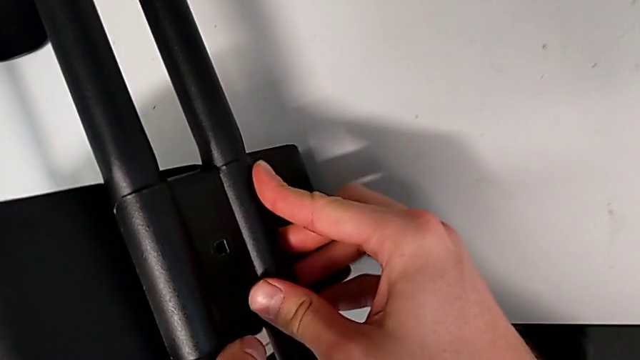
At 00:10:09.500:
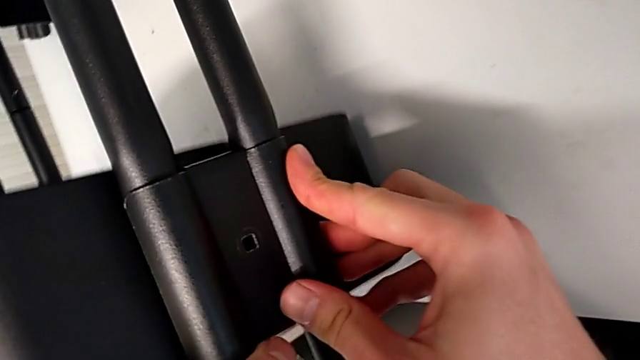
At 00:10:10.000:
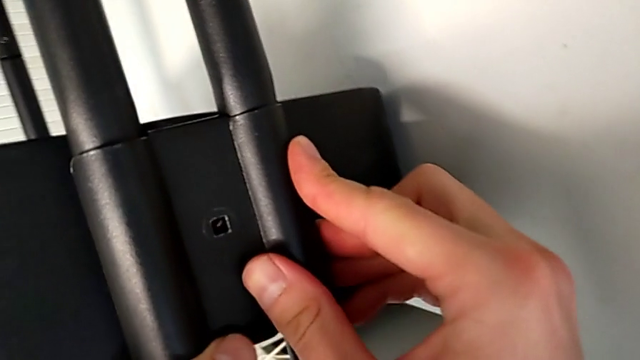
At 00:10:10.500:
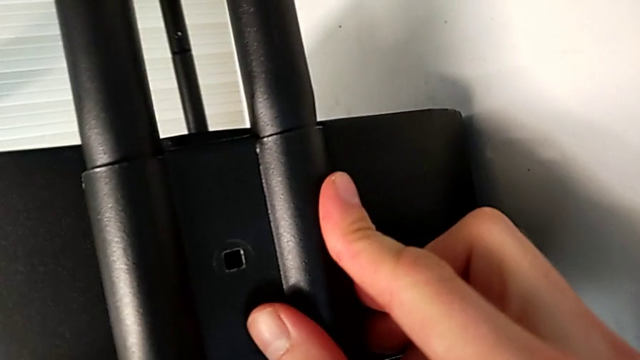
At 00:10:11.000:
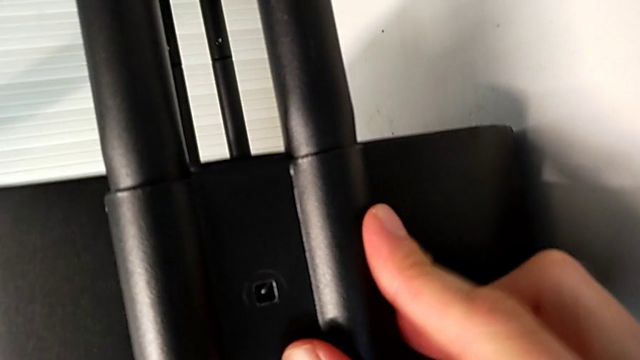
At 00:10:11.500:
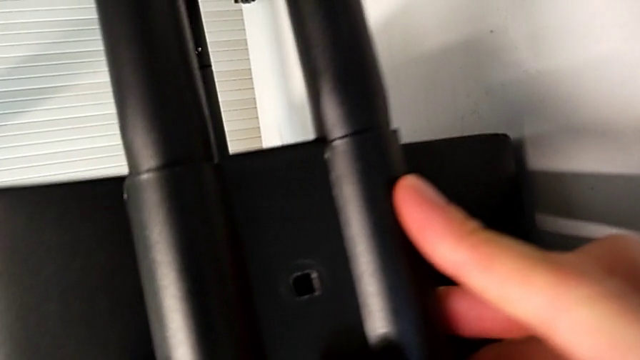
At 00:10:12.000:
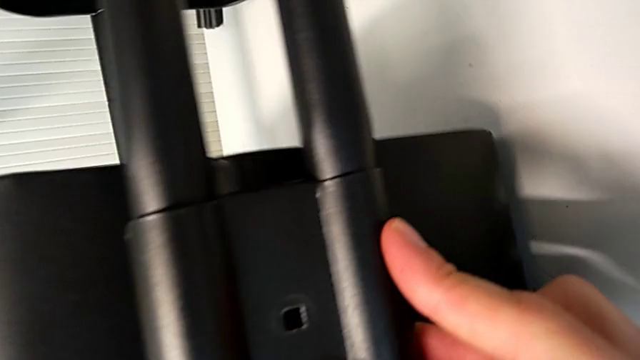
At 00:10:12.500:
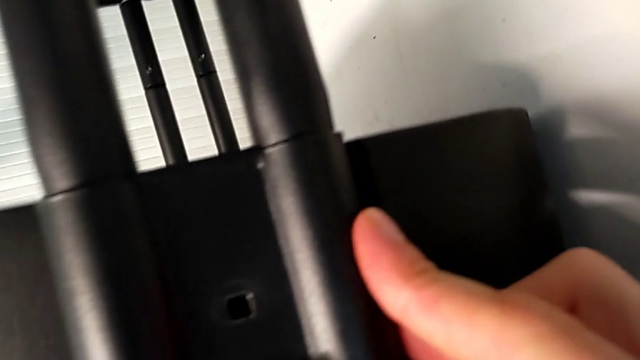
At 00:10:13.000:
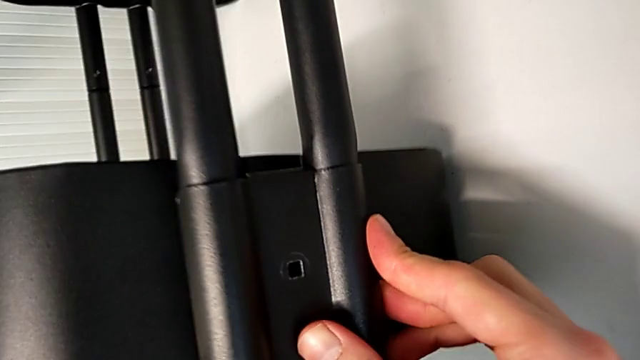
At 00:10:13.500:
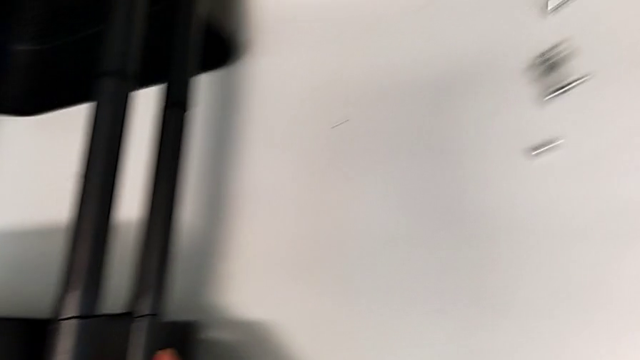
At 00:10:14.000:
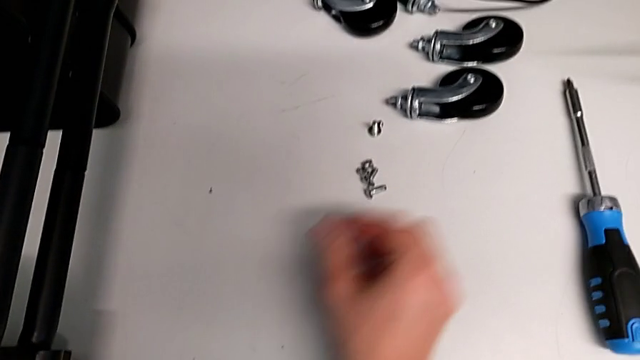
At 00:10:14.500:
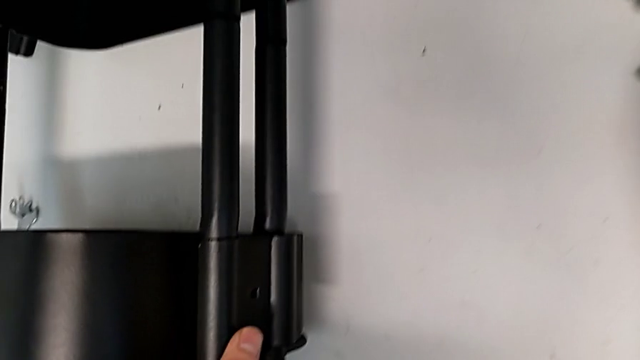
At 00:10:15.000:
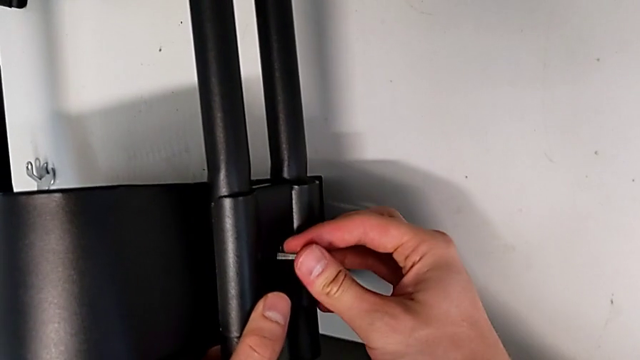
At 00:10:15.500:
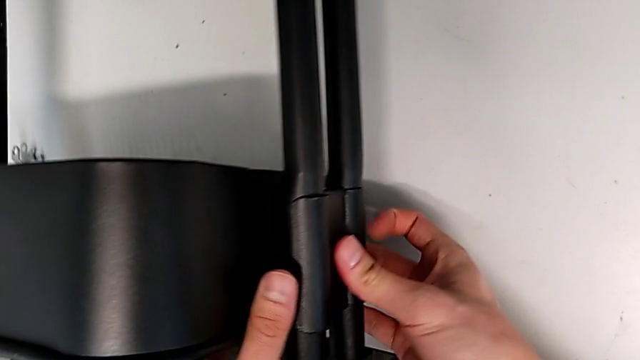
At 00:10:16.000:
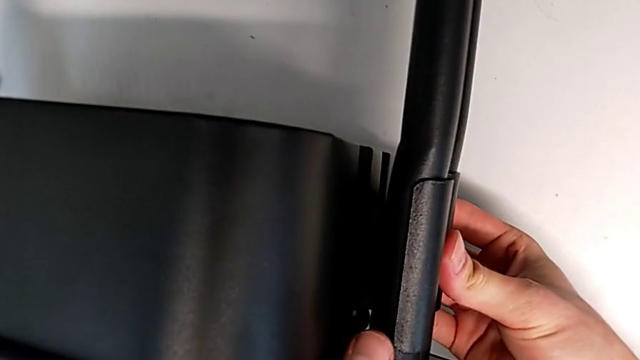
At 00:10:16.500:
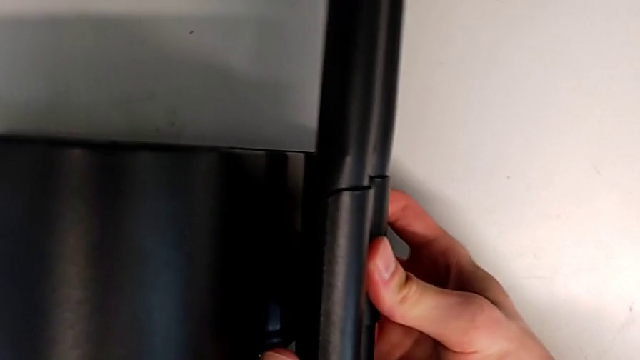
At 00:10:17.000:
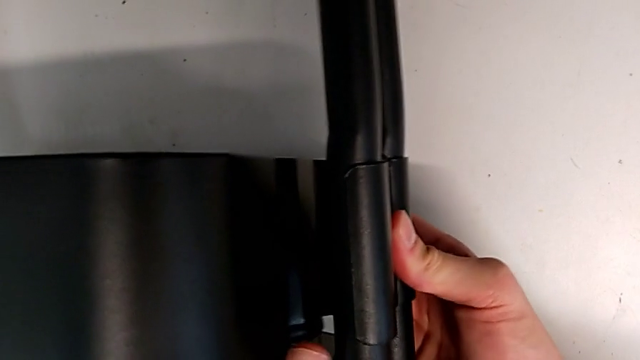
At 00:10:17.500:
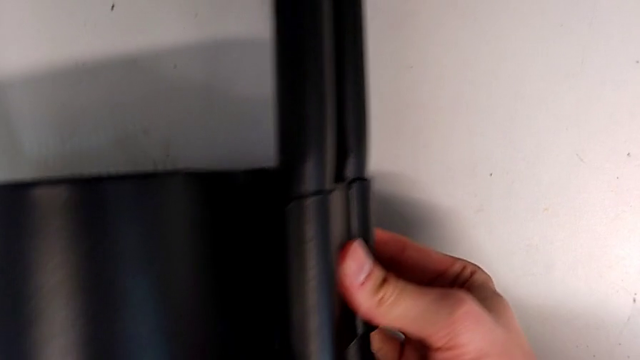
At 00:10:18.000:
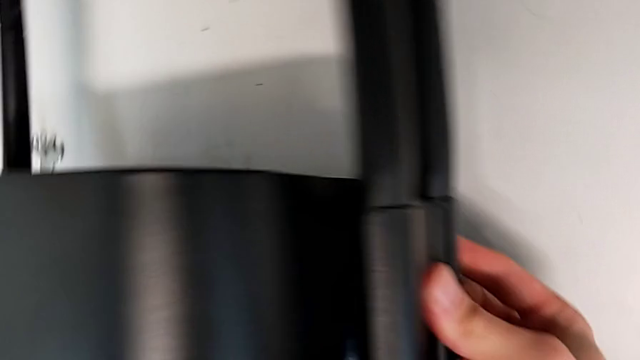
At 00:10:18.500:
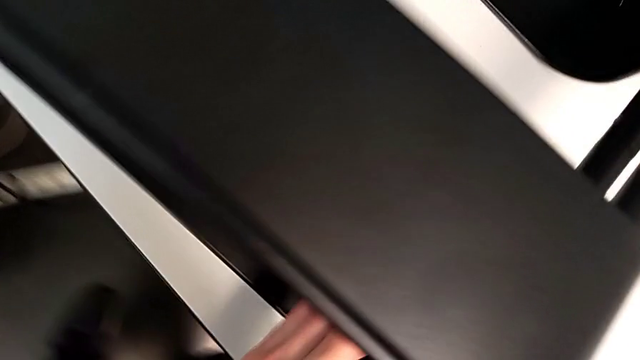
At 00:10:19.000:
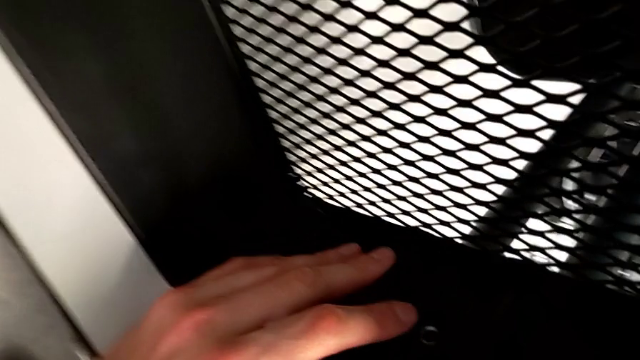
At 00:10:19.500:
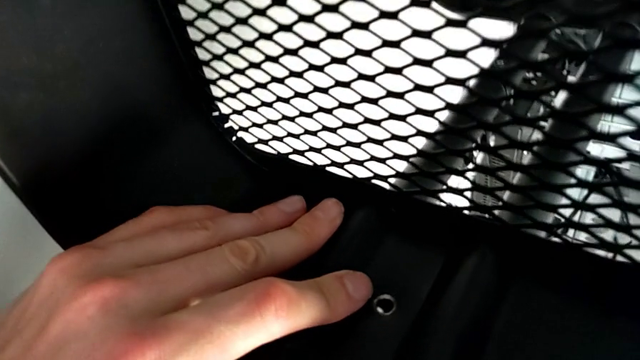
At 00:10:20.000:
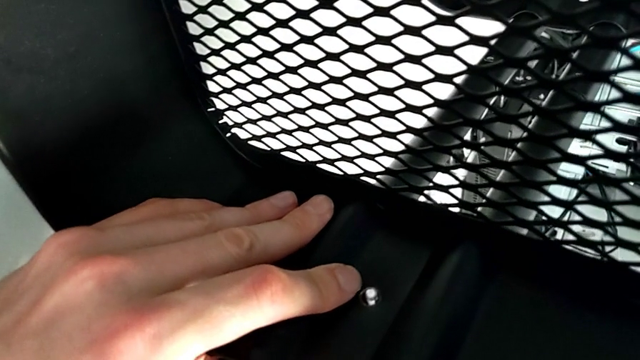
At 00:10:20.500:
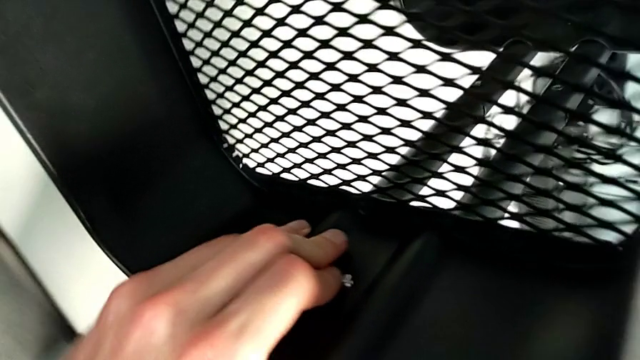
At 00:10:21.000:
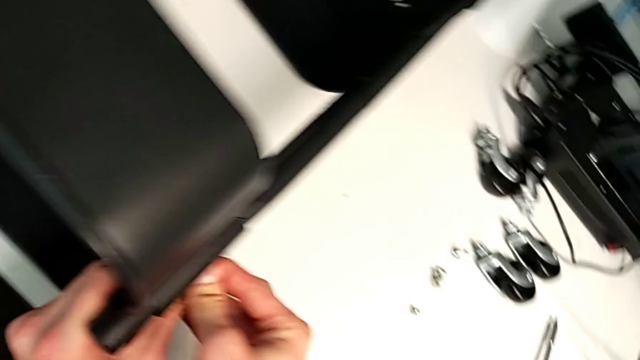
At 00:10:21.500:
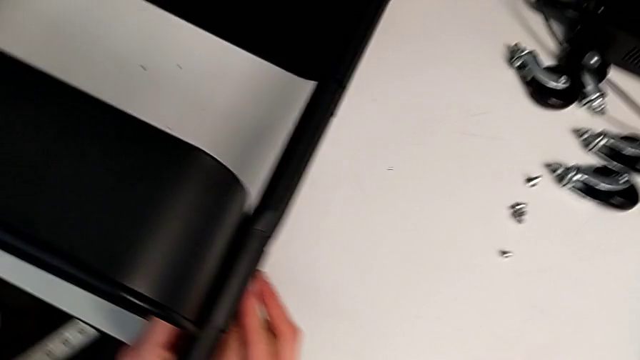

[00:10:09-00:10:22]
The camera wearer is assembling the top tray with bolts into the sidebars. They keep grabbing the screw and insert the bolt.

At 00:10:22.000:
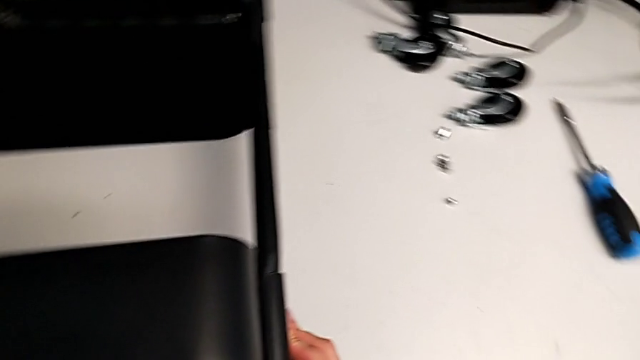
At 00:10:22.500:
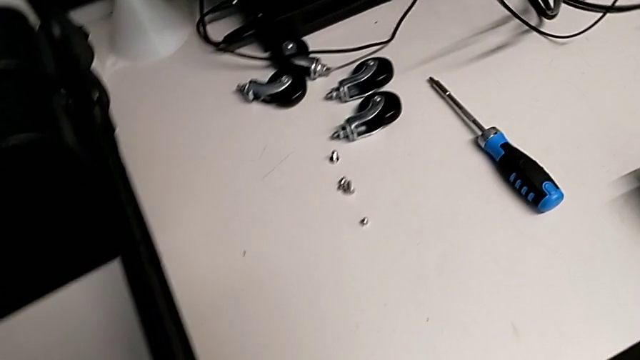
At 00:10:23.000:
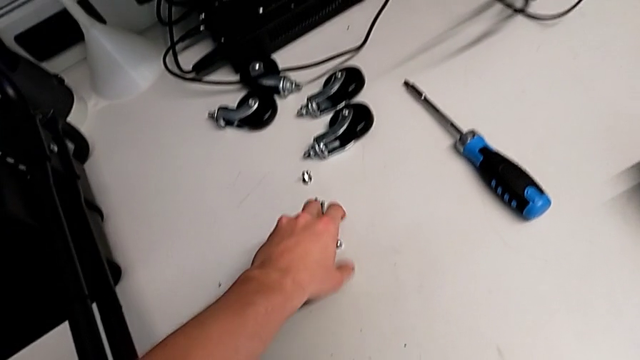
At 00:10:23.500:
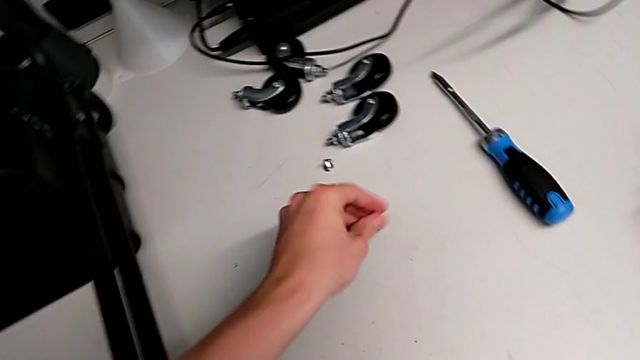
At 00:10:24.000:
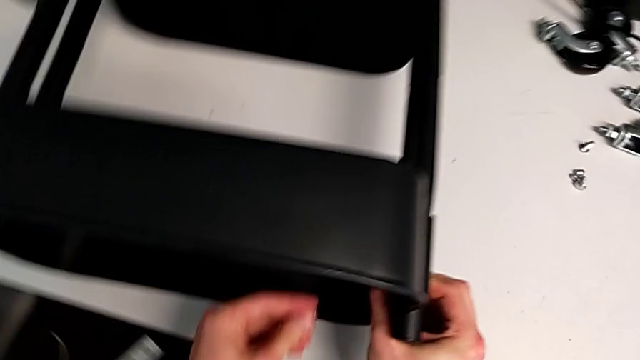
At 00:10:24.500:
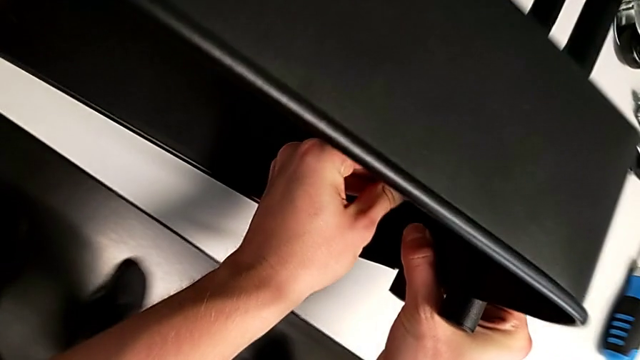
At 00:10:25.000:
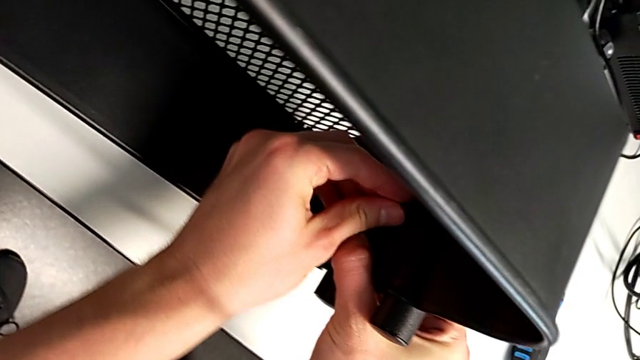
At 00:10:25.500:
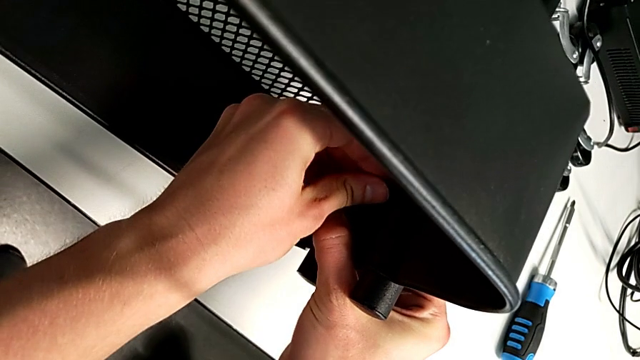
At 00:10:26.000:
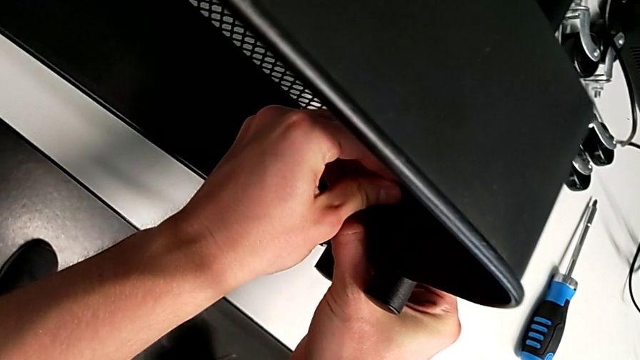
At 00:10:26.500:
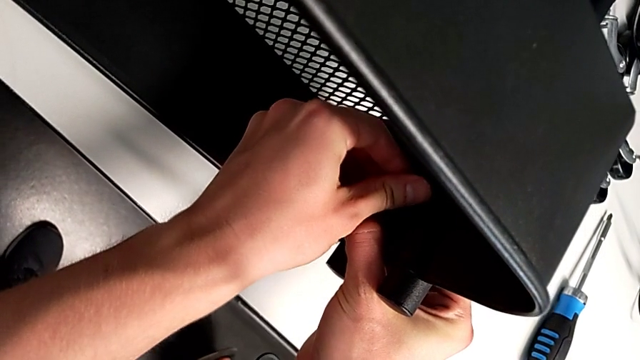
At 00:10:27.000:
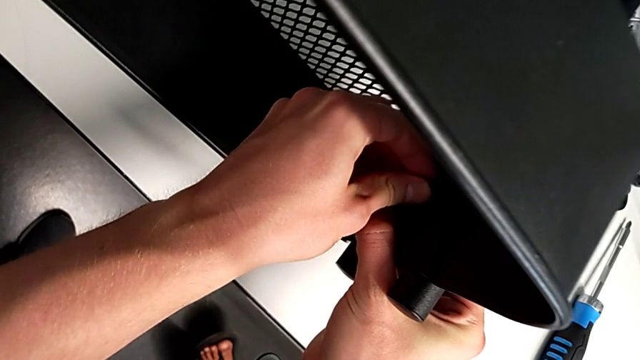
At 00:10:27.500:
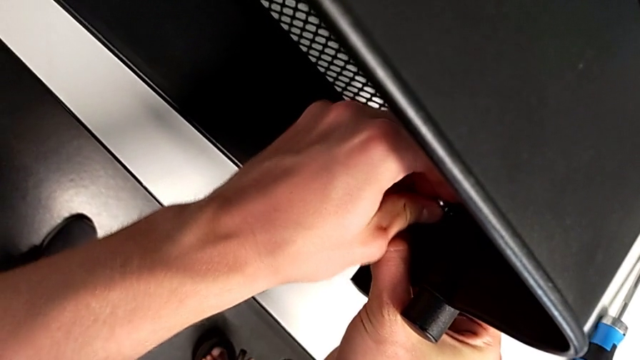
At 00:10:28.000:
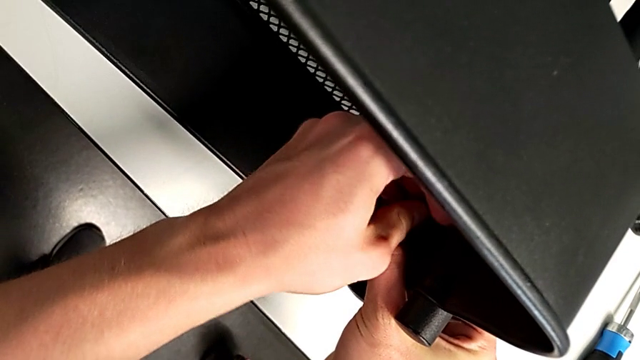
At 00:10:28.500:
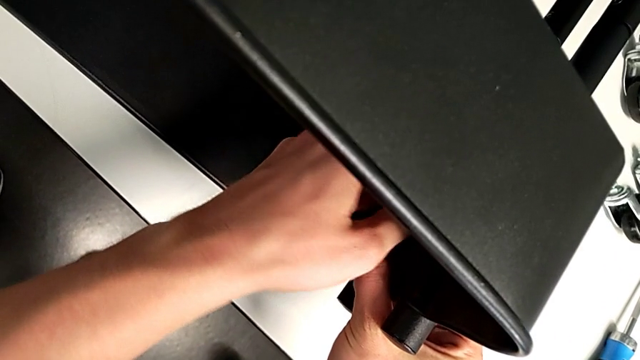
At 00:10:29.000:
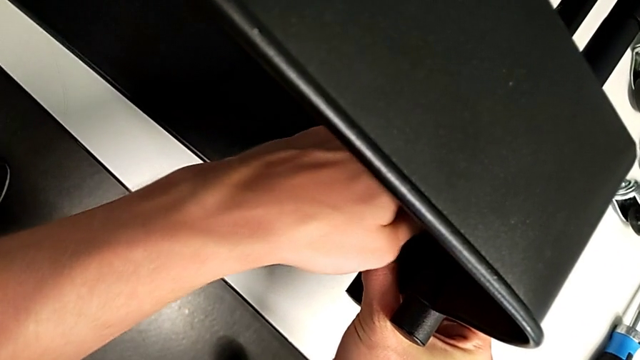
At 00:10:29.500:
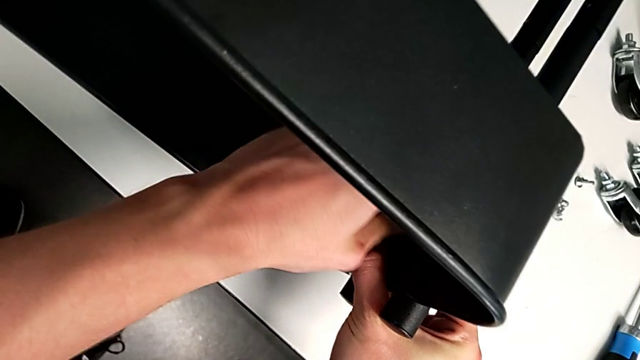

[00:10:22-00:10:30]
The camera wearer is assembling the top tray with bolts into the sidebars. They grab the hexagon cap nut, insert it and begin to screw it.
